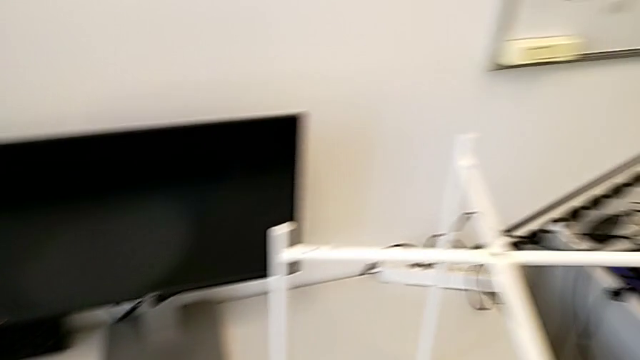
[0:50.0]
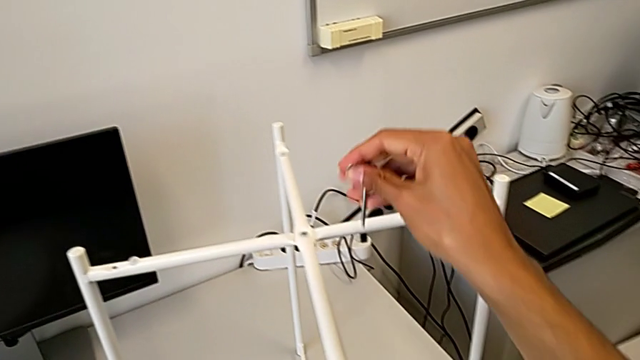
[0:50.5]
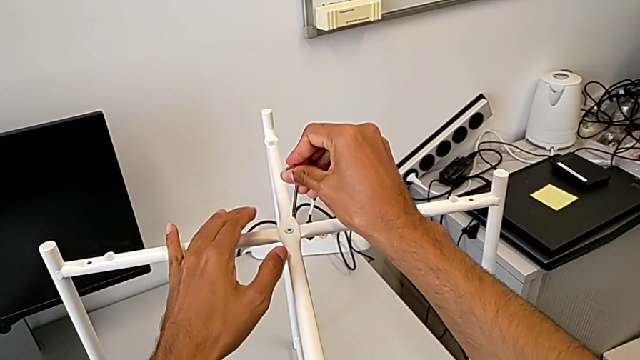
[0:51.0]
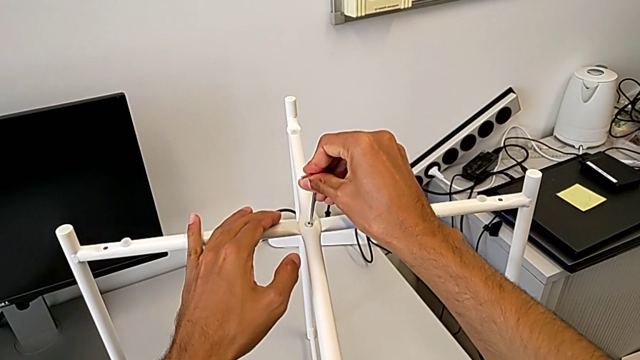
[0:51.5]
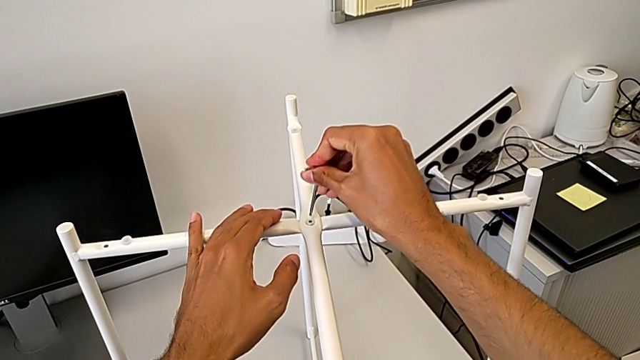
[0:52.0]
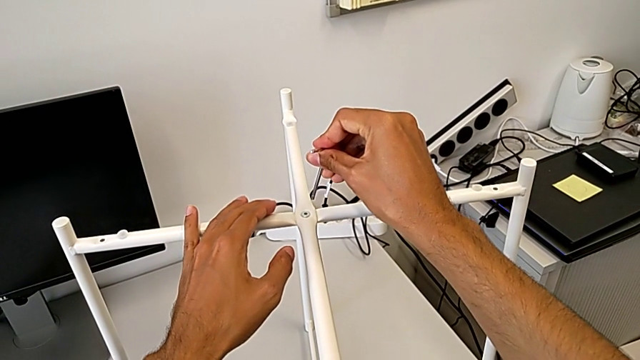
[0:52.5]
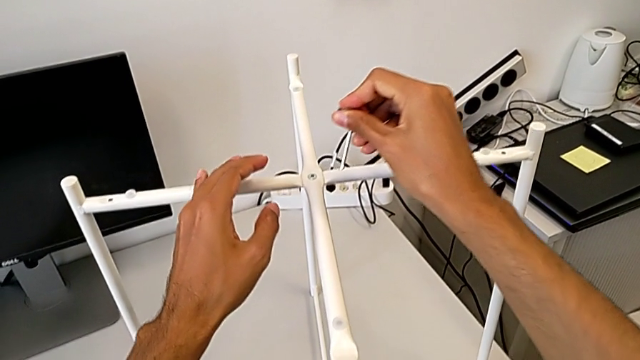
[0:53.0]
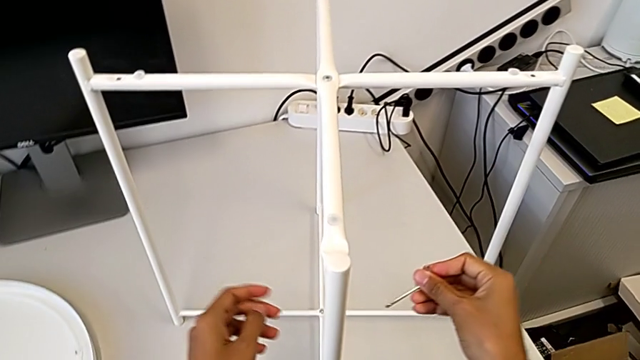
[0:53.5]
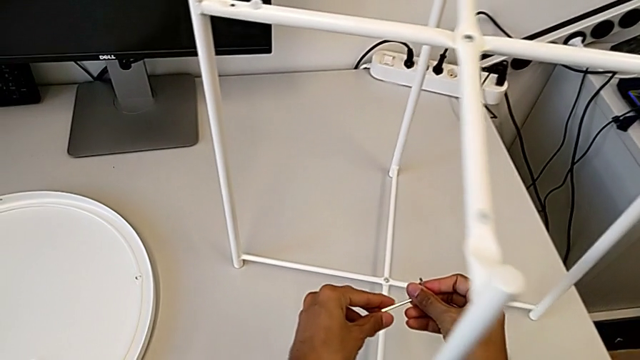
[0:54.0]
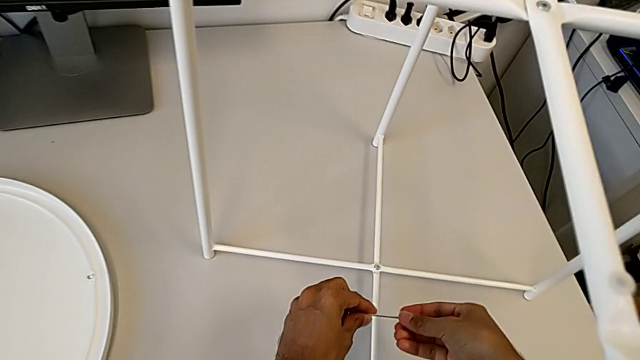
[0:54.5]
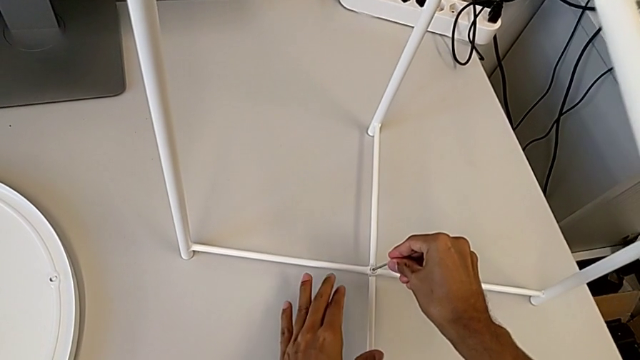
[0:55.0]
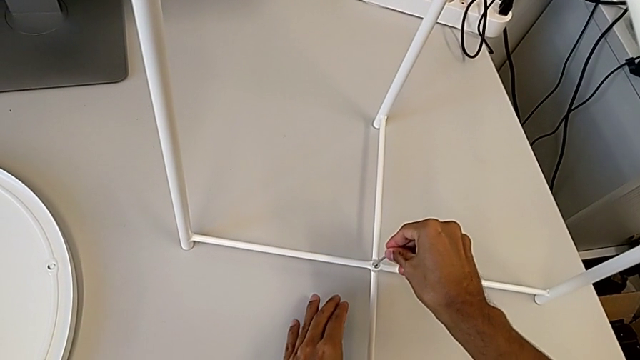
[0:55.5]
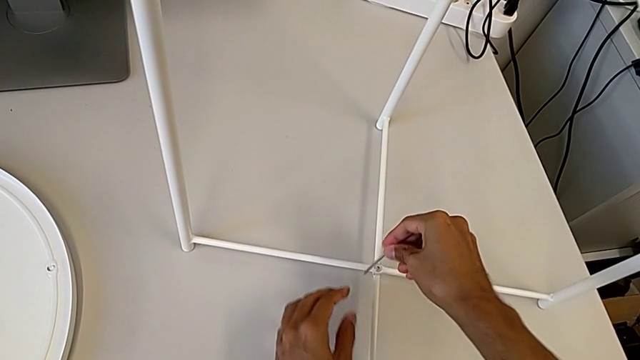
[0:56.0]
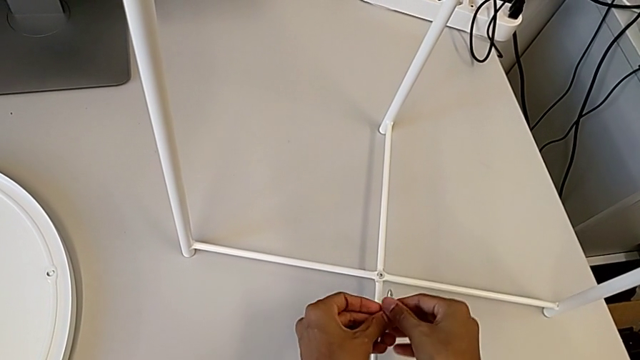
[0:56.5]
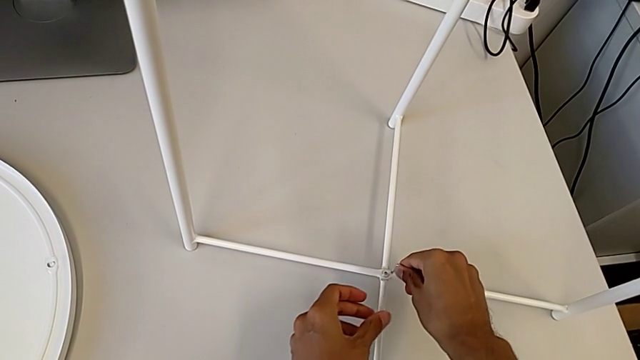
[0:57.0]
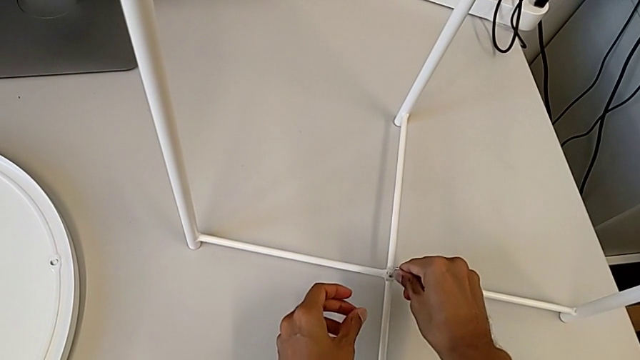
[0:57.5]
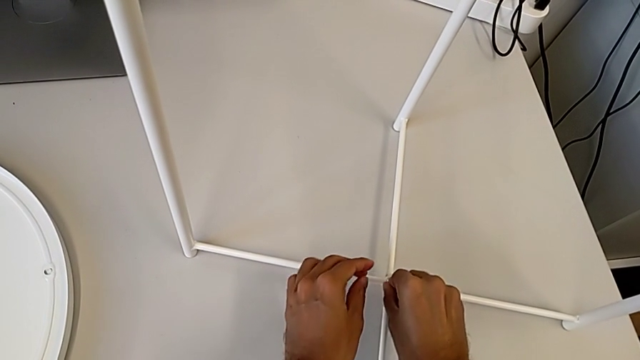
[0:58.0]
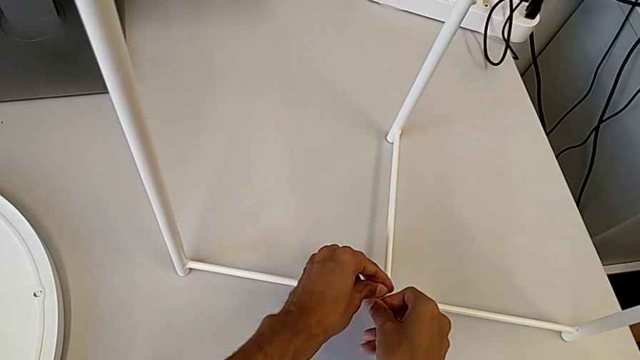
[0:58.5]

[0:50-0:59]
The camera wearer is unscrewing the bottom hex socket head of the base. They wrongly insert the Allen wrench, withdraw it, approach the hex socket head, rotate the Allen wrench, insert it, withdraw it, rotate it and insert it.

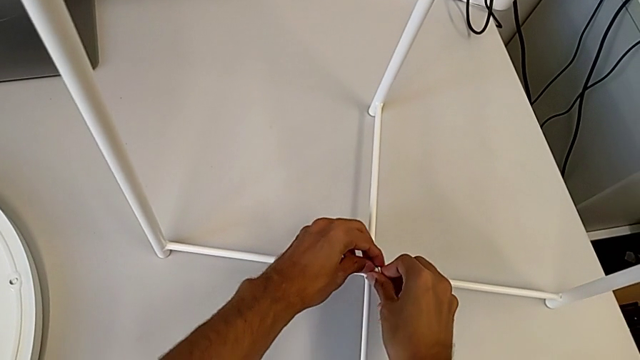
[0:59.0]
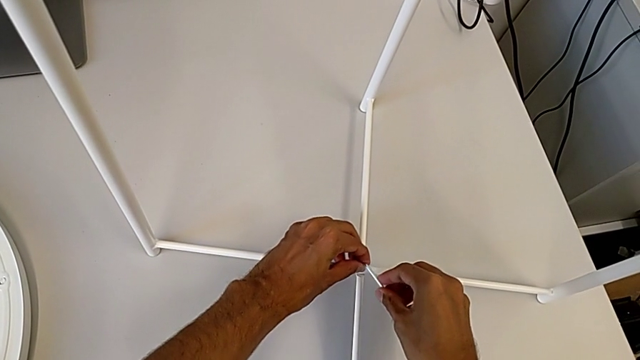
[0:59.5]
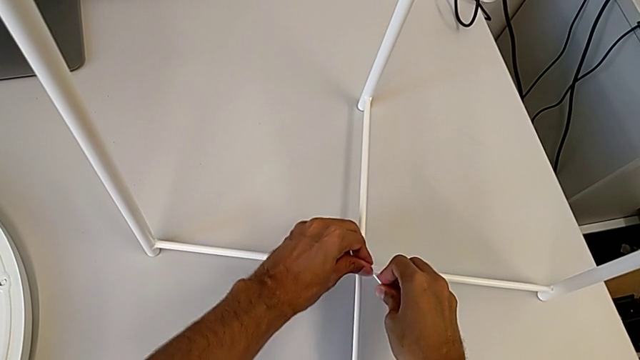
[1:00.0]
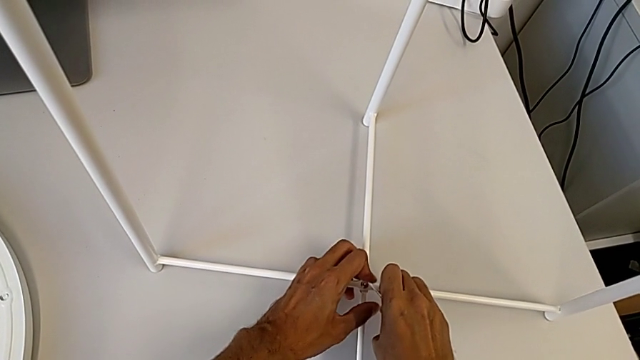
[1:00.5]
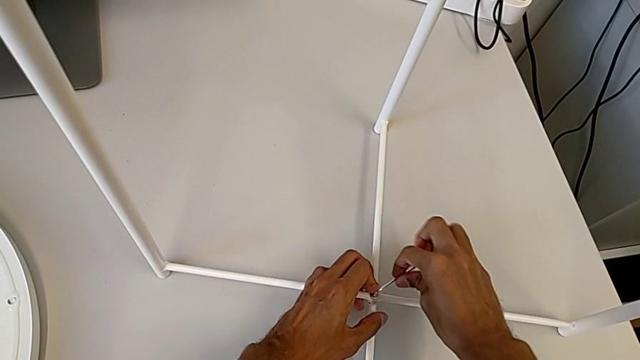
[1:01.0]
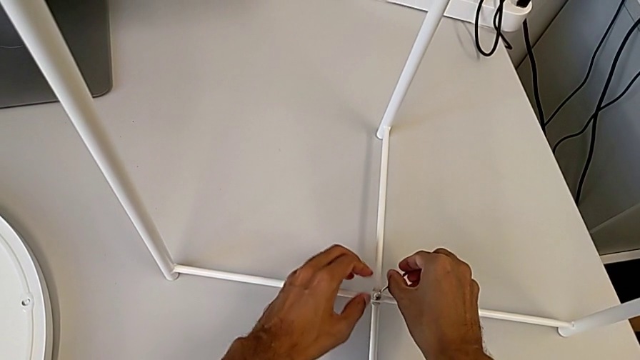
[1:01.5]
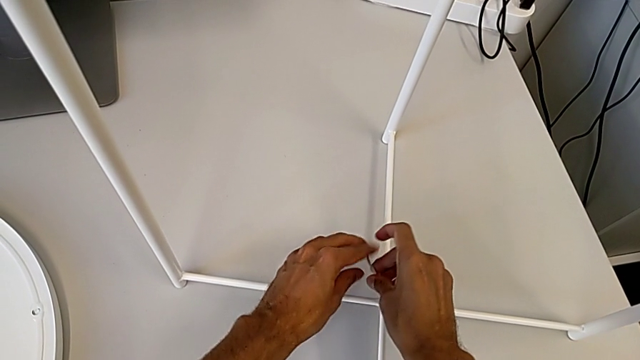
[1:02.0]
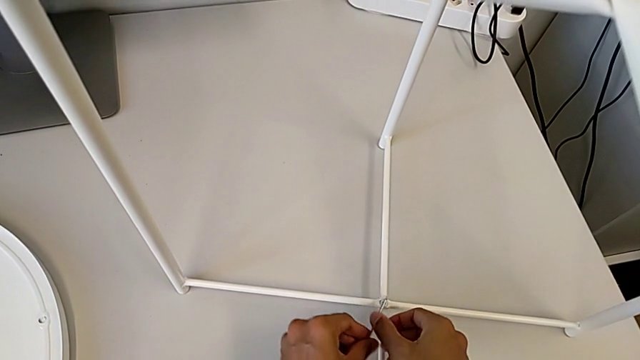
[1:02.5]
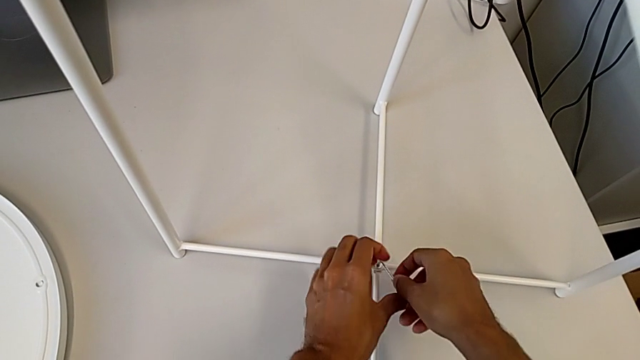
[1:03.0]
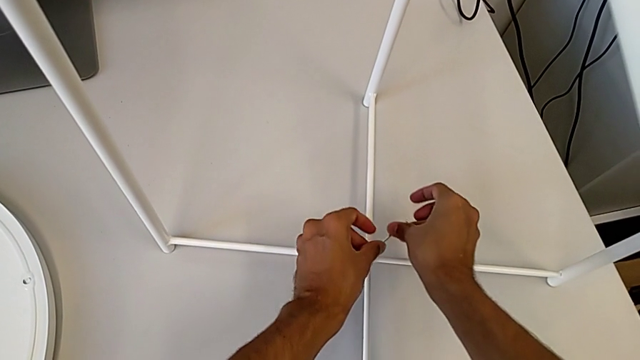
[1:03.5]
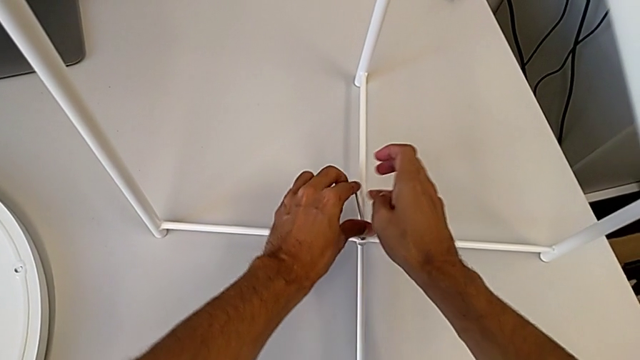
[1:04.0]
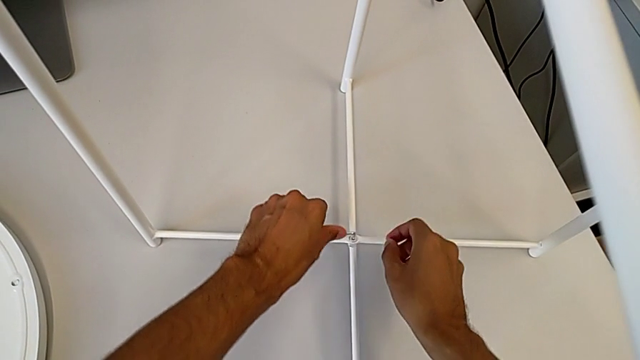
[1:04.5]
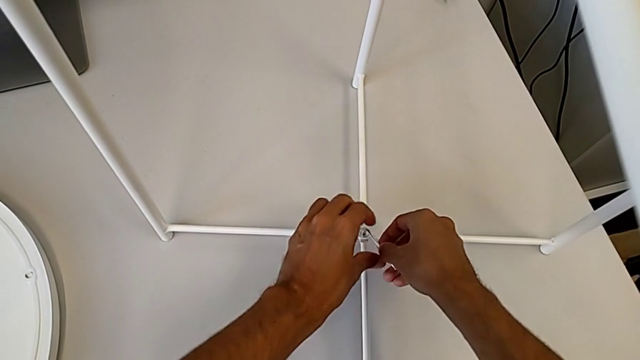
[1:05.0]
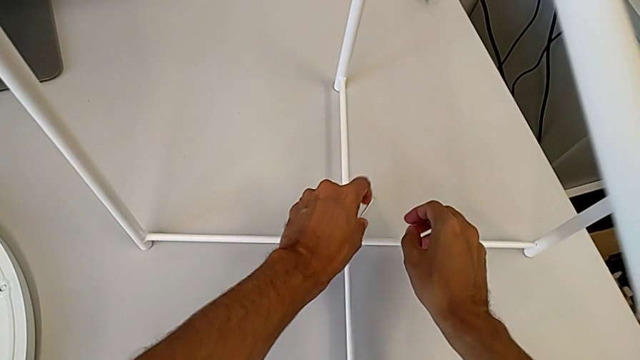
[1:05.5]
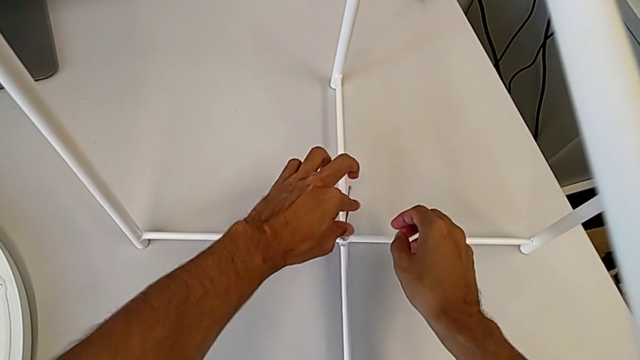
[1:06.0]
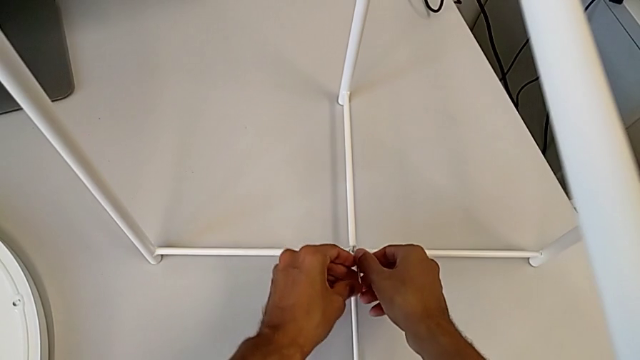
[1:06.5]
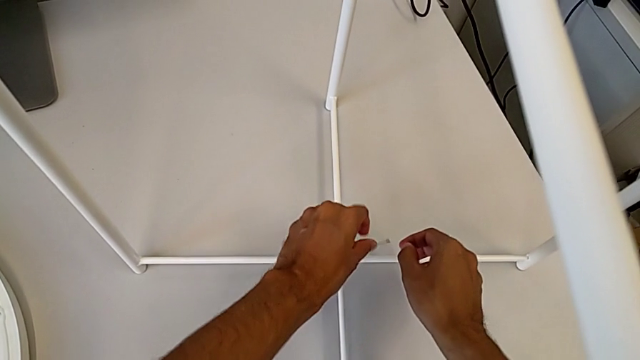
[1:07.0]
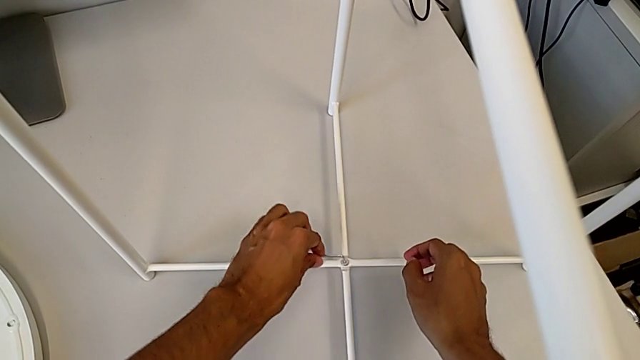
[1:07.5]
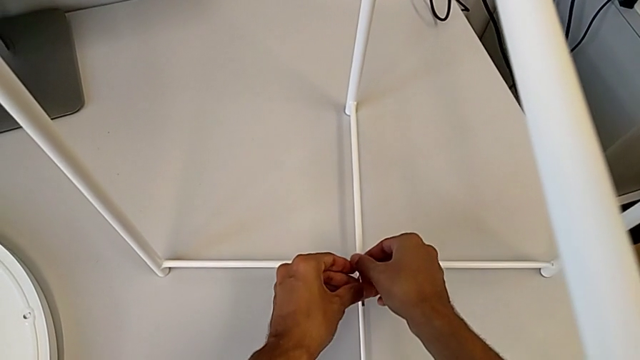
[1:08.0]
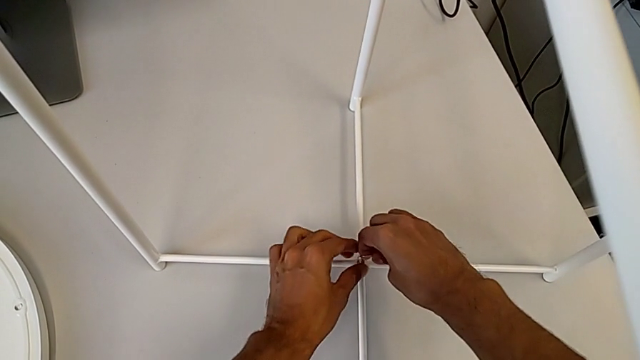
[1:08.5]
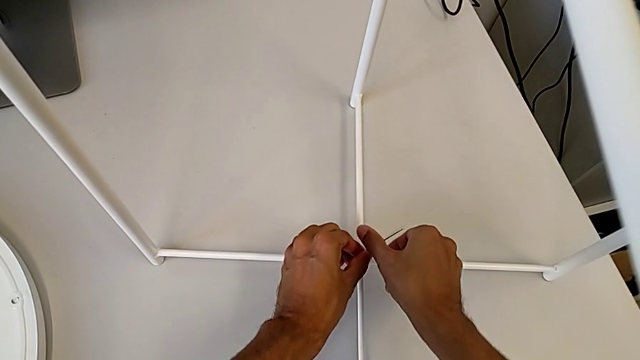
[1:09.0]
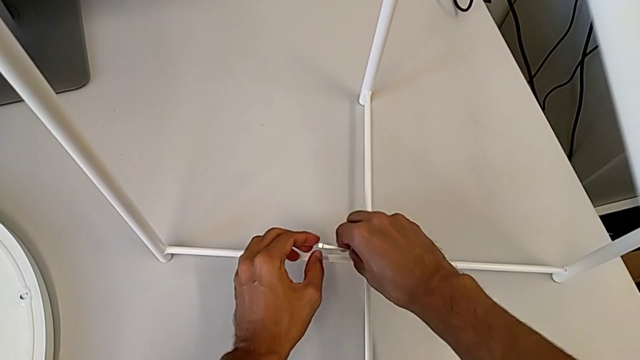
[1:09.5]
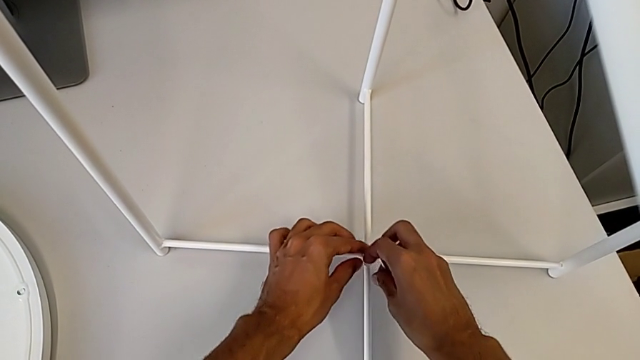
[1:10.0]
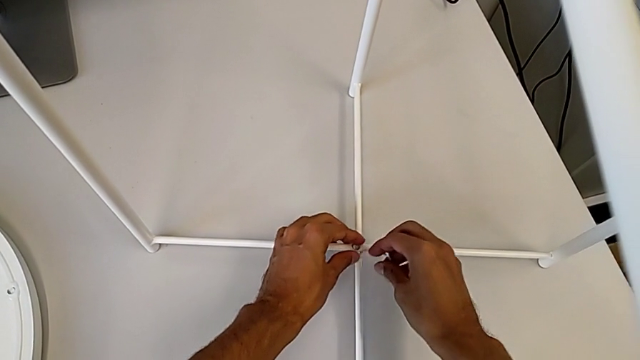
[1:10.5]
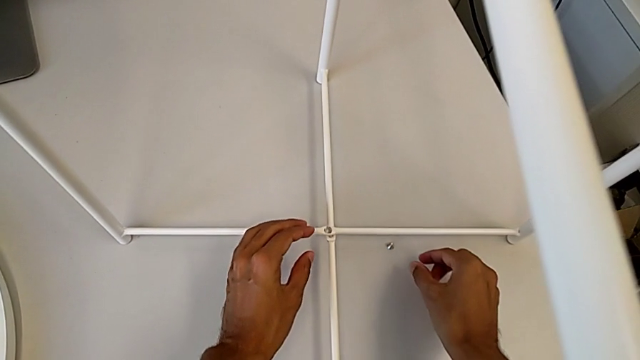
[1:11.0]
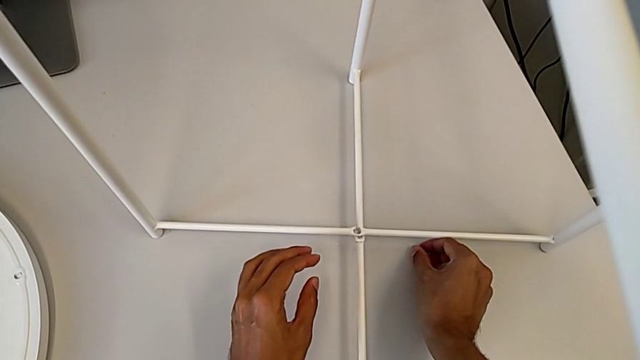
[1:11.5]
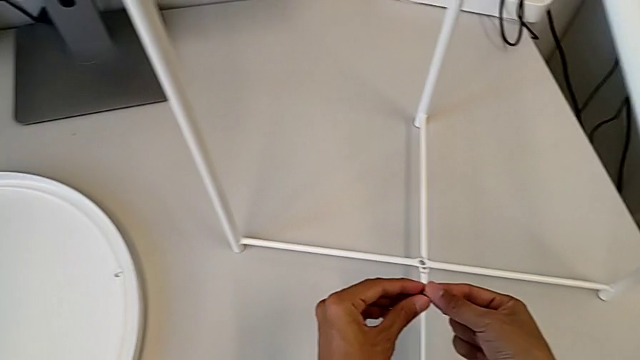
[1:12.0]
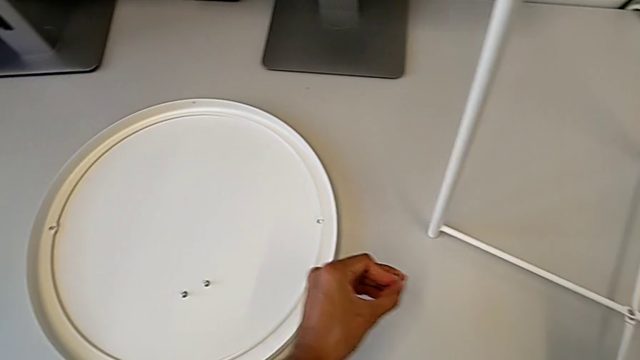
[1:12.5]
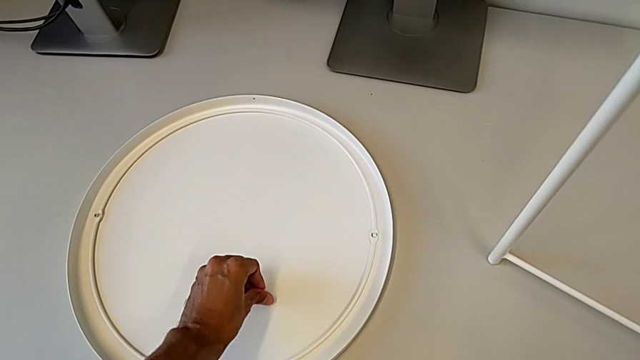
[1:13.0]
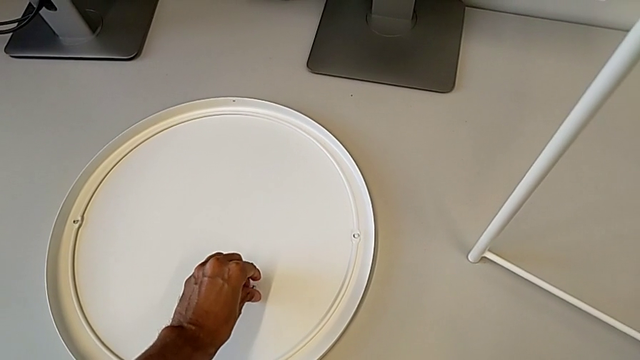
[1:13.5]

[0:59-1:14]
The camera wearer is unscrewing the bottom hex socket head of the base. They unscrew the hex socket head, wrongly drop it with the right hand and drop the Allen wrench with the right hand, grab the hex socket head twice and place it.
